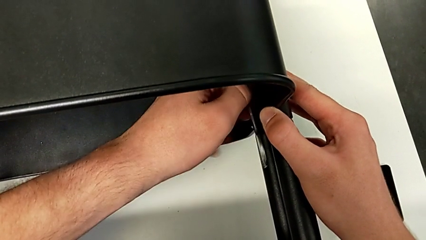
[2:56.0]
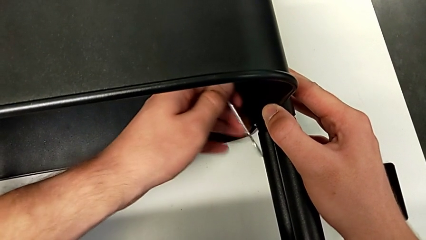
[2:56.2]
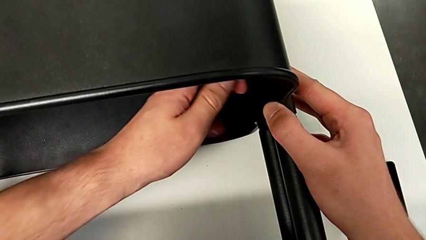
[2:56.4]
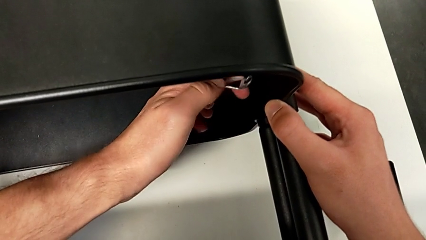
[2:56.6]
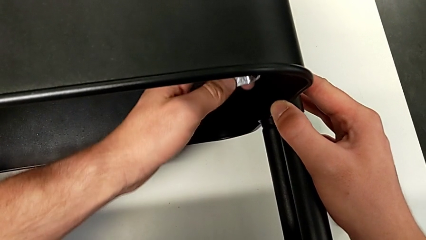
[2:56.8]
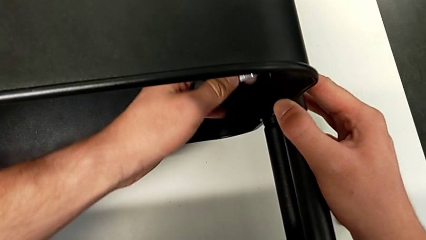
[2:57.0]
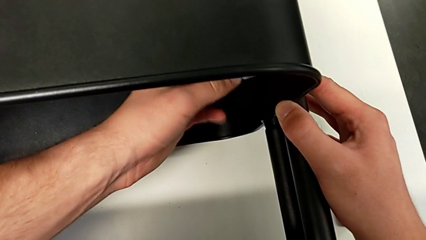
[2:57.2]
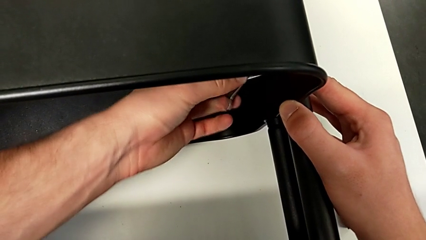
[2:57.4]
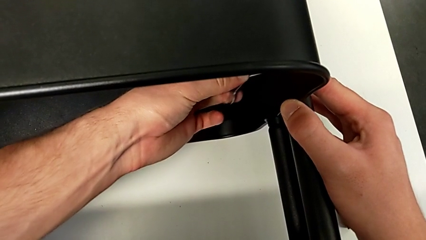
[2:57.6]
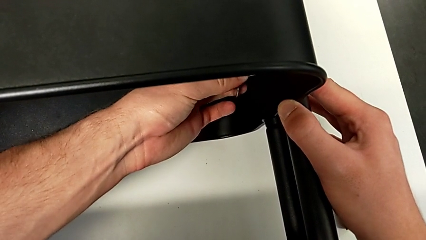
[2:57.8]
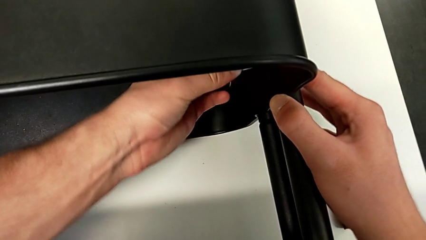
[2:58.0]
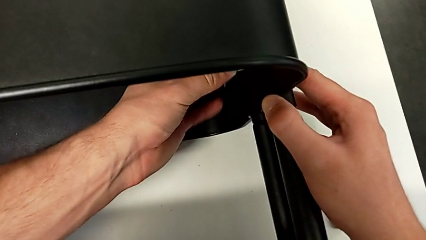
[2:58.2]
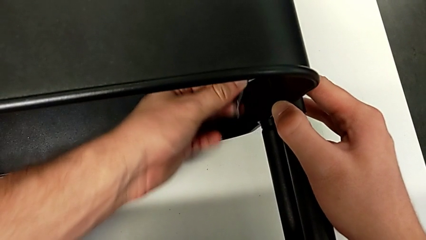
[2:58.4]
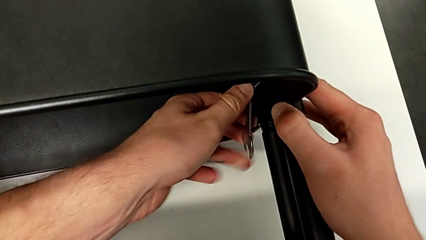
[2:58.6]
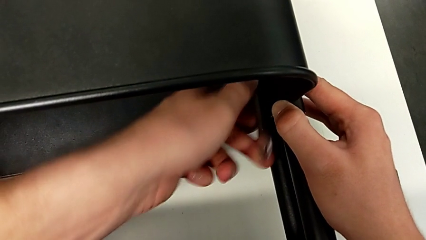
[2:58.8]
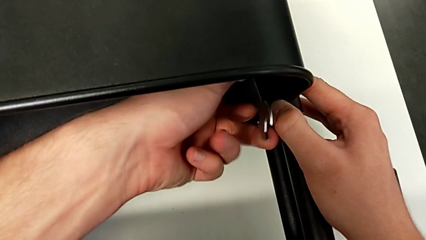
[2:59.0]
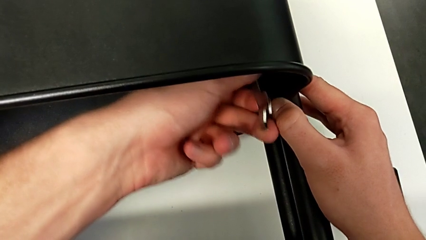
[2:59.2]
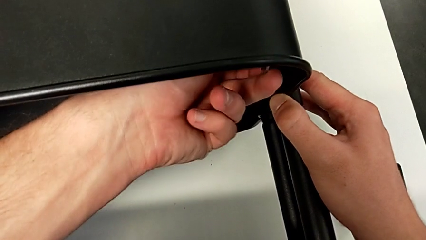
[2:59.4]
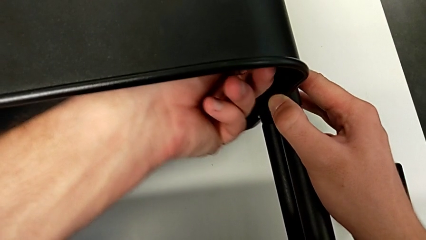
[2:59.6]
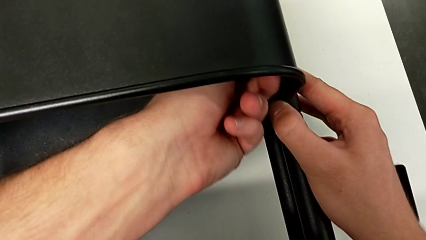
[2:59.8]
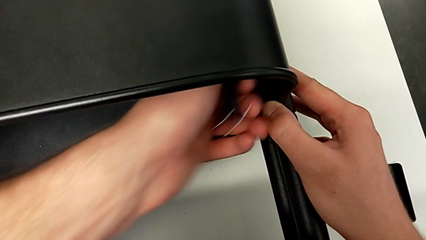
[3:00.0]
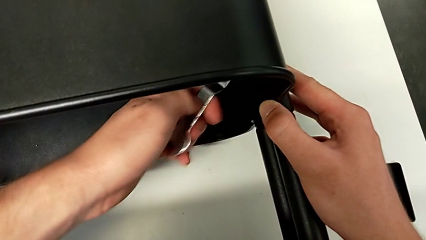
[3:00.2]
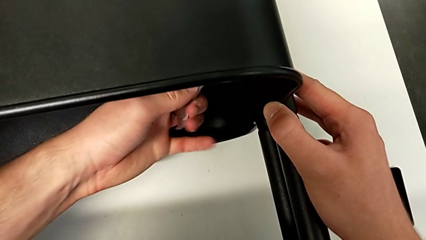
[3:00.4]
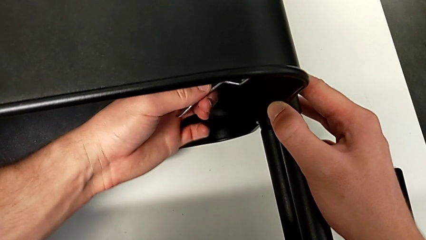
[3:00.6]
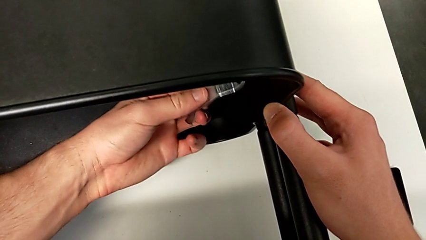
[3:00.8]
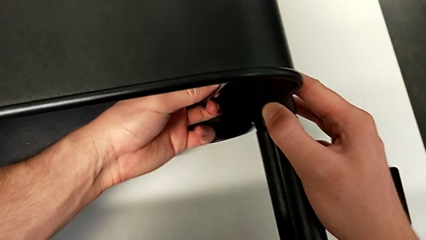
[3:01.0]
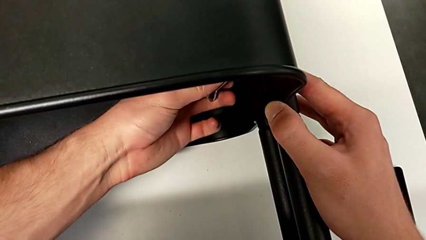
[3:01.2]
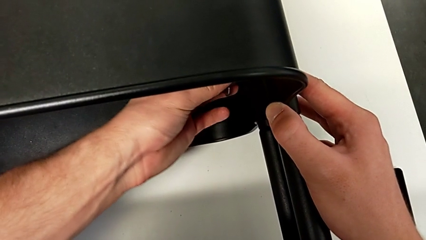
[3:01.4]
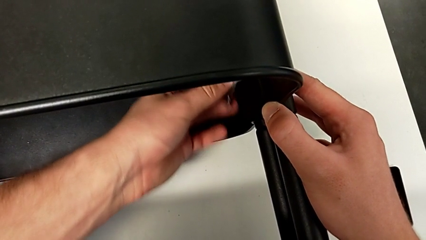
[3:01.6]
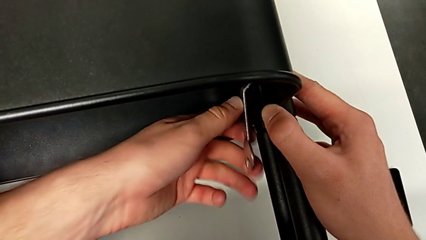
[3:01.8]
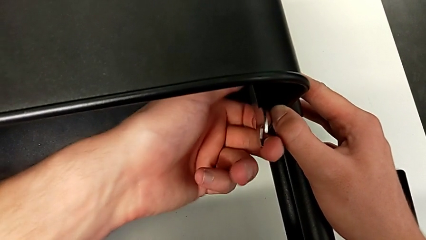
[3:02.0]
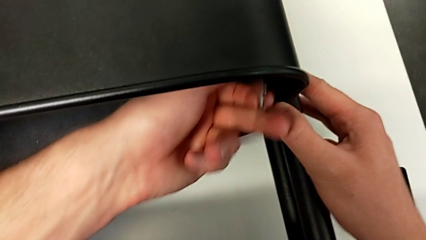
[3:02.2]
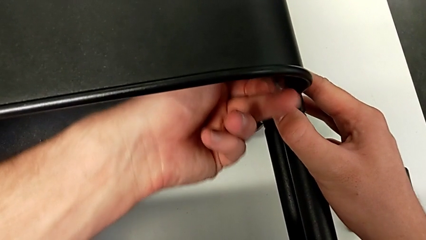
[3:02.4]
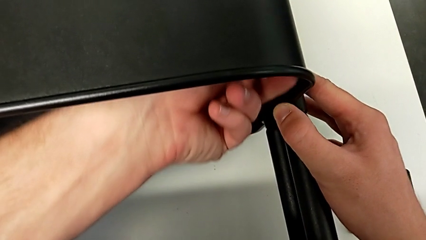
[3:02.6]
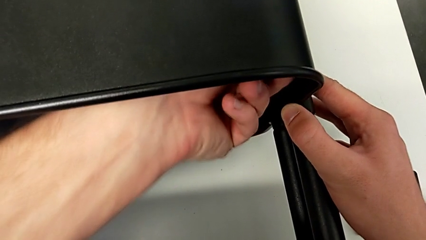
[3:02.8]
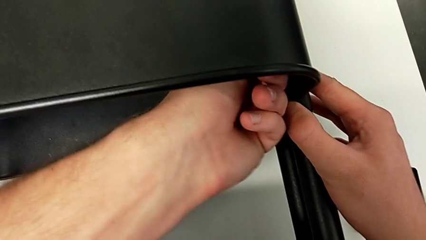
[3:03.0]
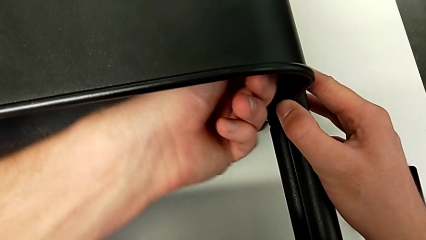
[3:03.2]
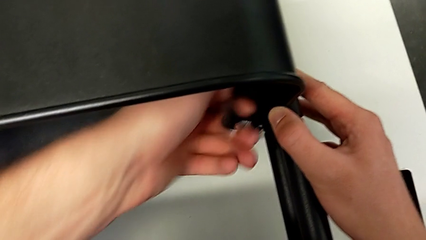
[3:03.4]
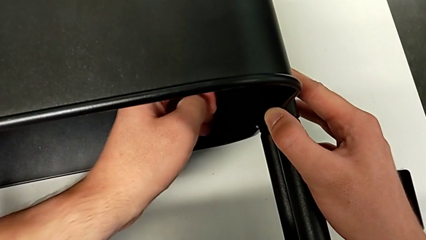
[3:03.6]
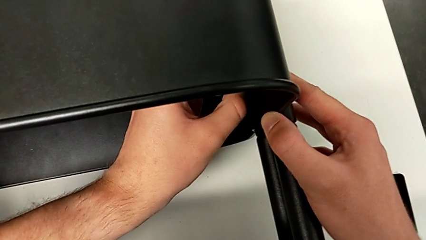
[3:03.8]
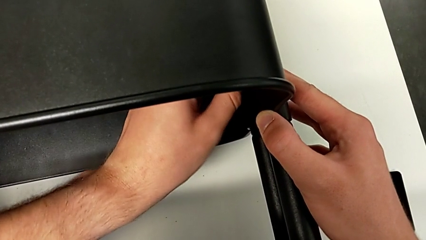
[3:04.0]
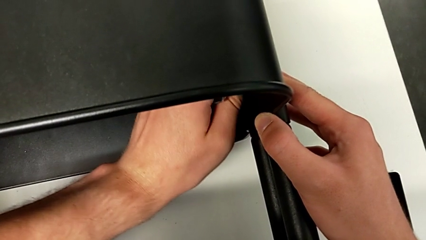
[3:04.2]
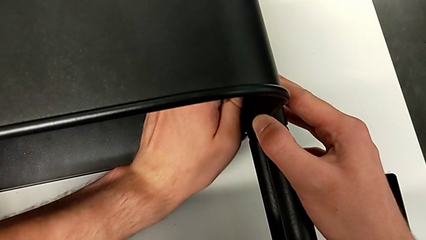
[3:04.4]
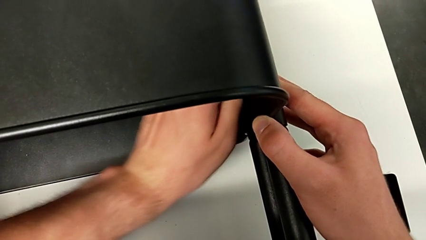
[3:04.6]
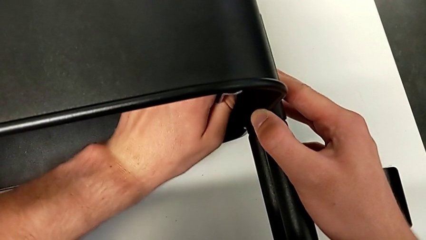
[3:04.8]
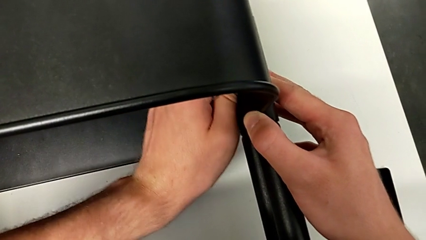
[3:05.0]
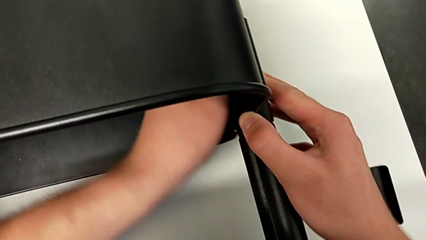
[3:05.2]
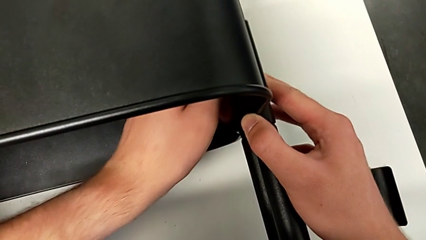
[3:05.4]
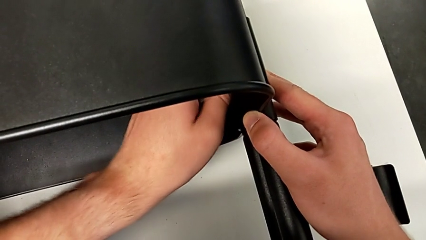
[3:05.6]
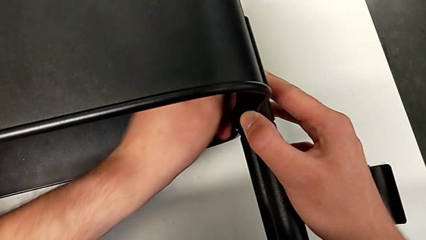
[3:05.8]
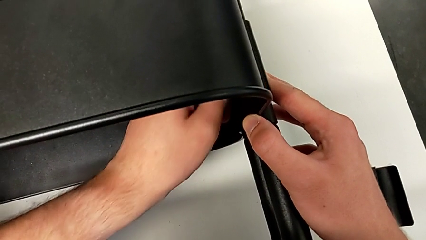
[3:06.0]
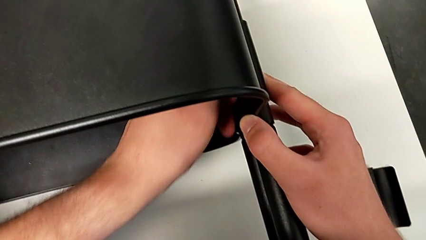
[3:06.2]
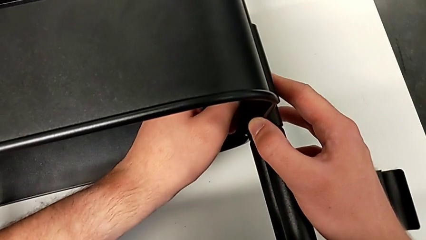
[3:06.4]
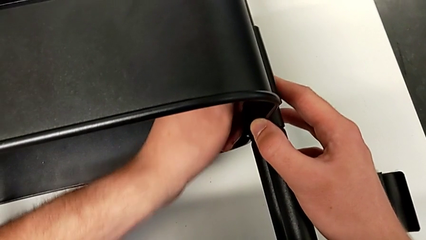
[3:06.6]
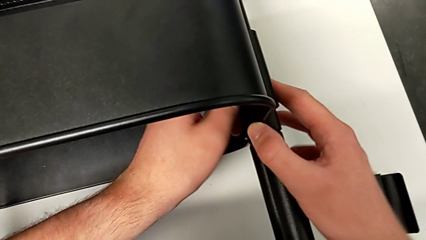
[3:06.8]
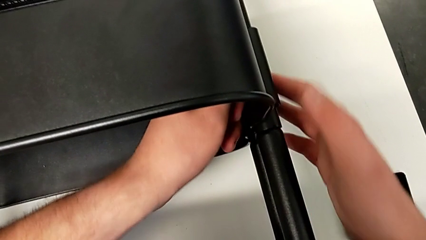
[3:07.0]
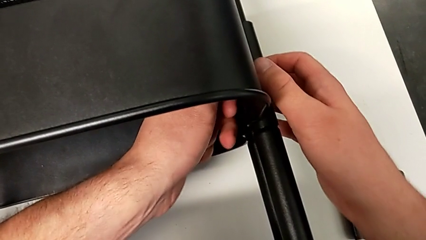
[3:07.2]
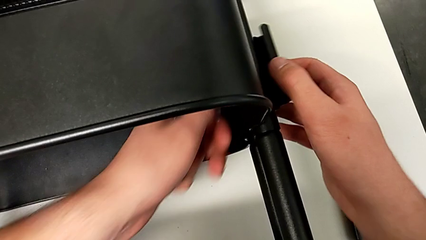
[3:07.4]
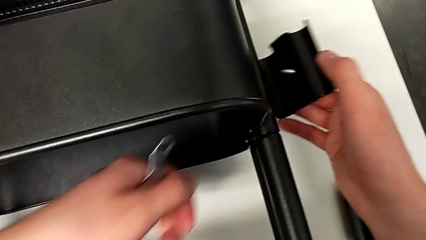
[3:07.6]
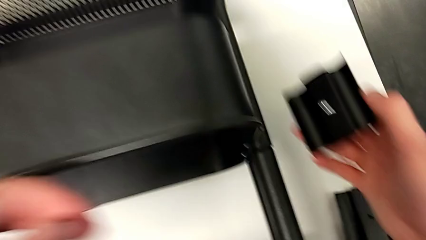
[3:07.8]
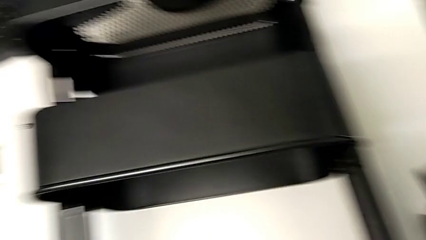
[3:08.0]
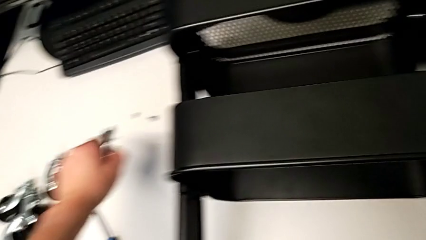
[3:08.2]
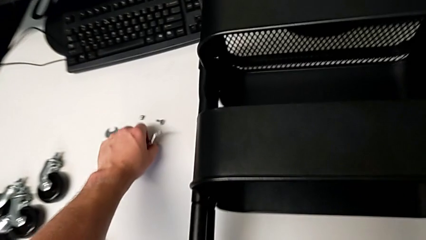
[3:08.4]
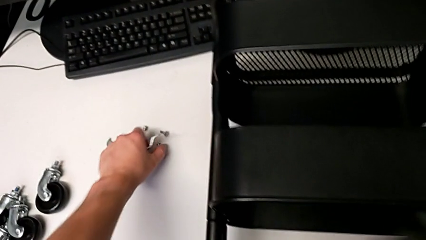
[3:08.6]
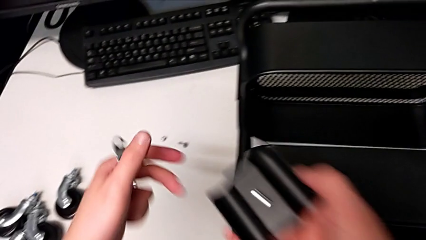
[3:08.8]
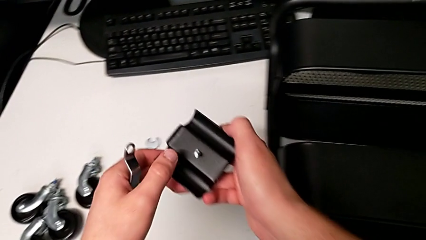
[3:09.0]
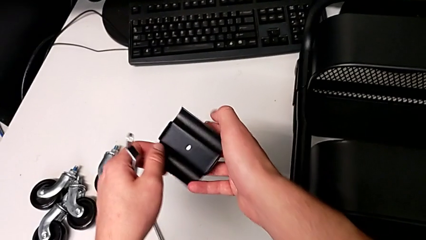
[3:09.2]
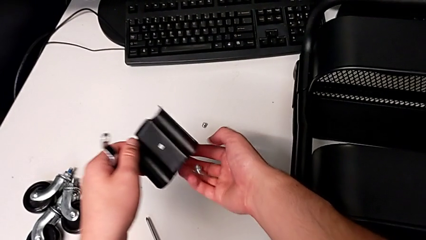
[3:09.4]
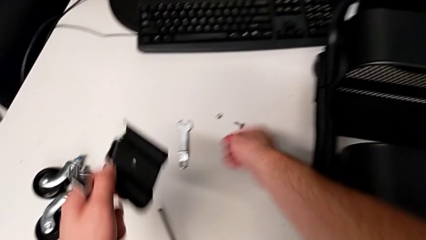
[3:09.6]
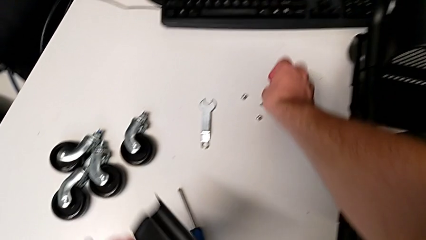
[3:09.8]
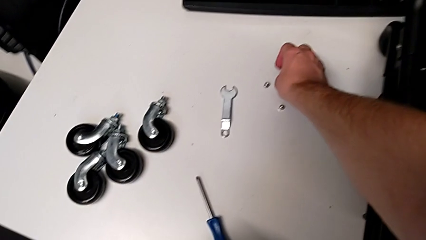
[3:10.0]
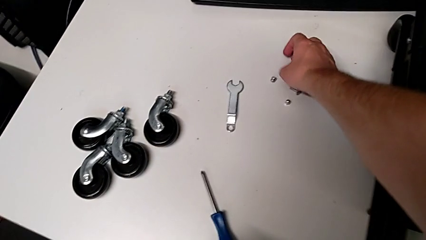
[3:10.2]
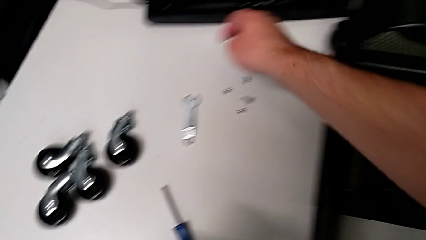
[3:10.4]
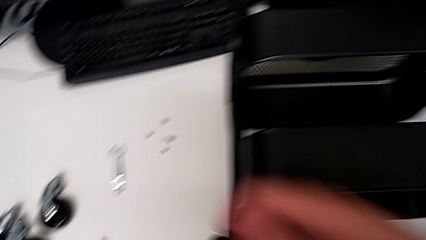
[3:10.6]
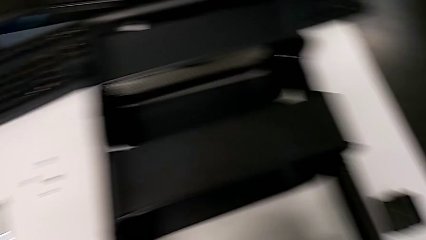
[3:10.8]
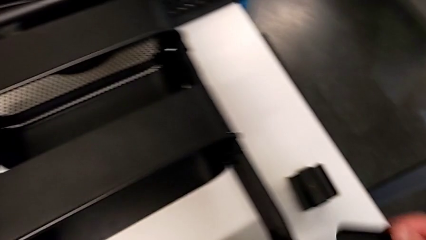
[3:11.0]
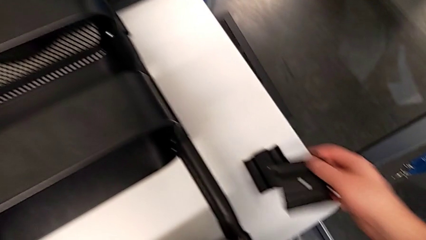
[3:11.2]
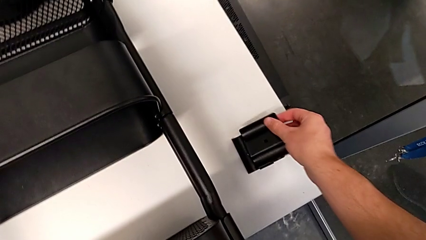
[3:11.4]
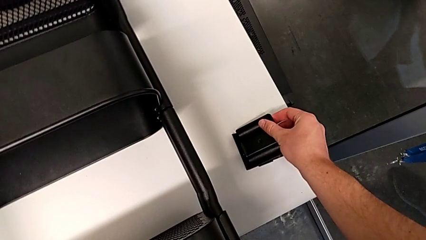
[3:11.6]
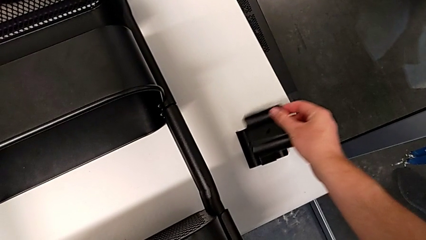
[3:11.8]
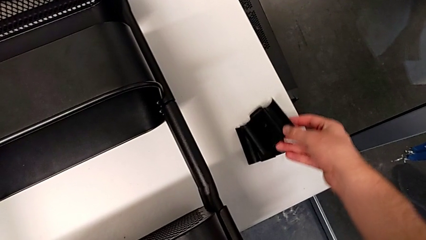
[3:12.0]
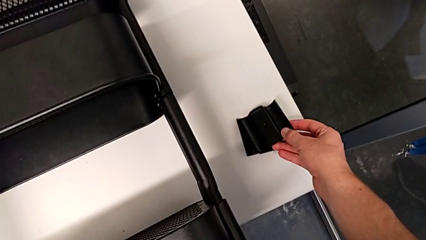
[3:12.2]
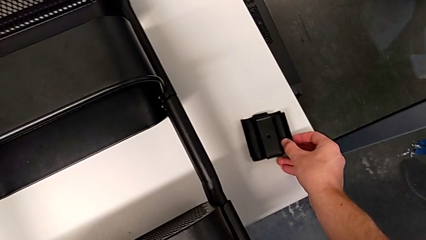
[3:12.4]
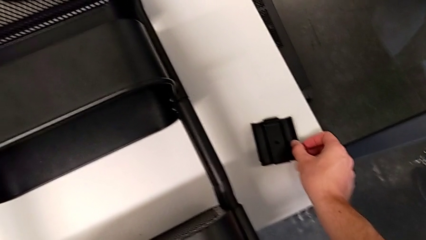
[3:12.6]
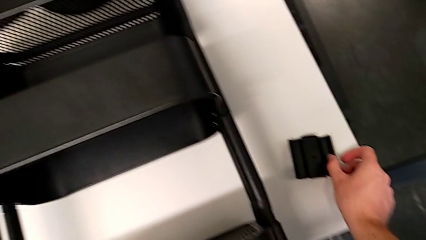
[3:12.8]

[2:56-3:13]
The camera wearer is unscrewing the right bracket of the middle tray. They insert the hexagonal wrench, unscrew the second hexagon cap nut, grab it, unscrew it, disassemble it, grab the second bracket, place the second screw, grab the second bracket, place the second hexagon cap nut and place the second bracket.
